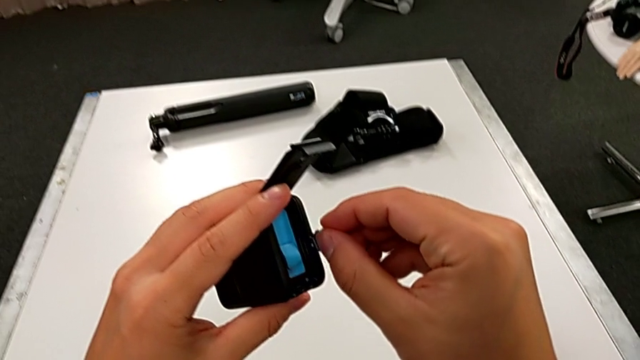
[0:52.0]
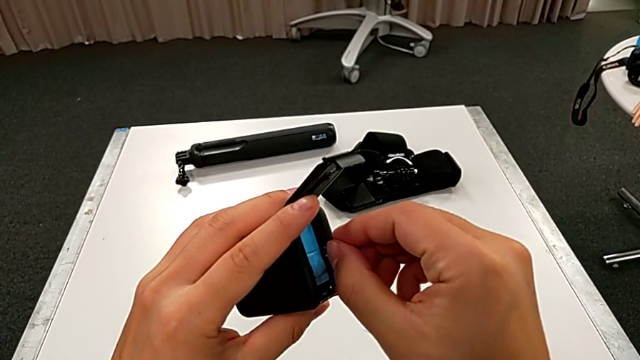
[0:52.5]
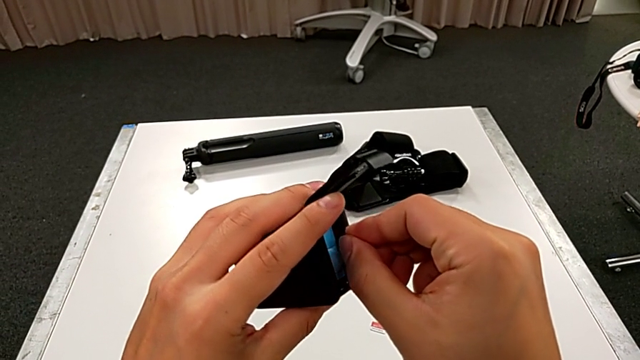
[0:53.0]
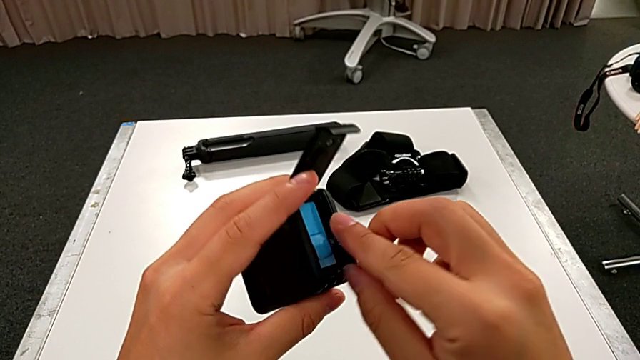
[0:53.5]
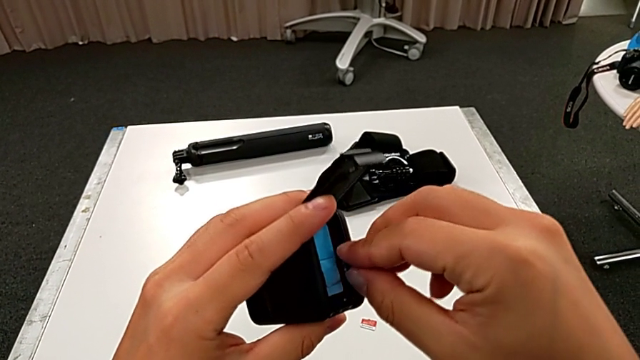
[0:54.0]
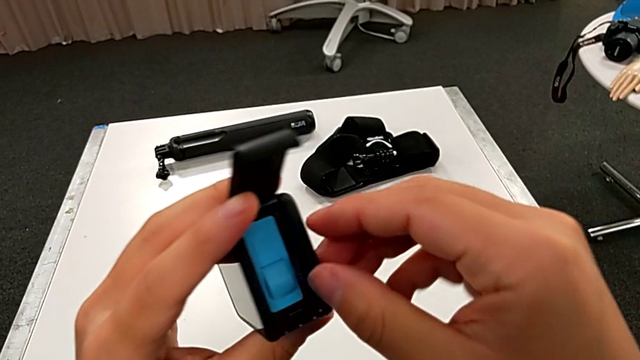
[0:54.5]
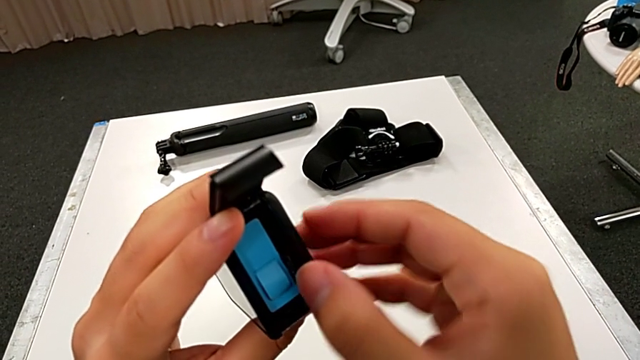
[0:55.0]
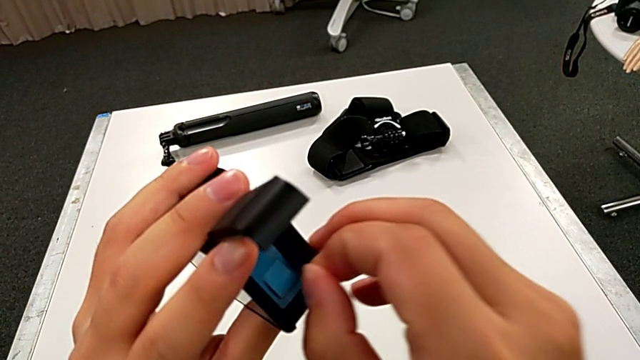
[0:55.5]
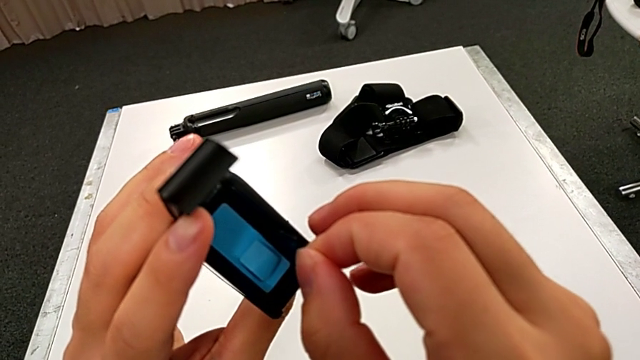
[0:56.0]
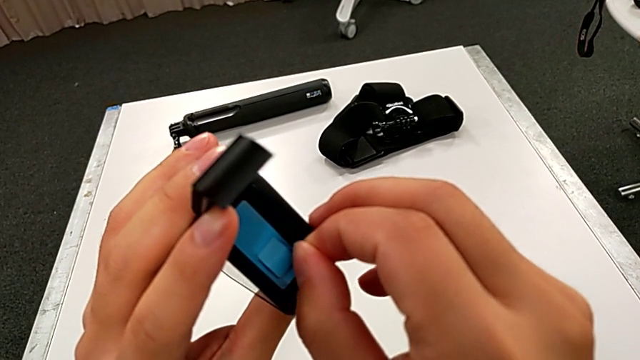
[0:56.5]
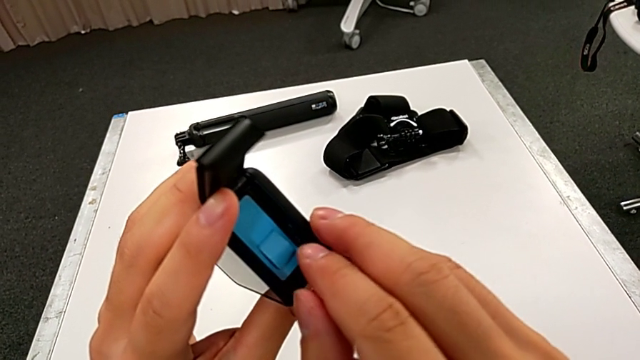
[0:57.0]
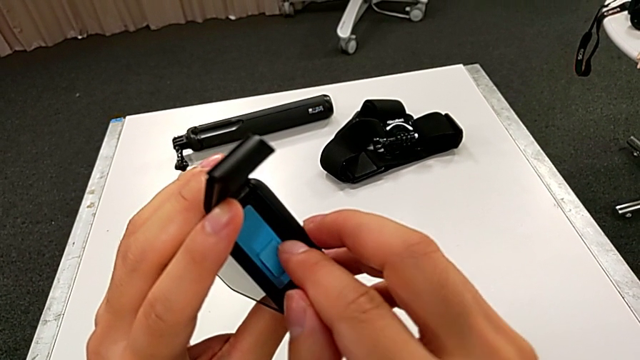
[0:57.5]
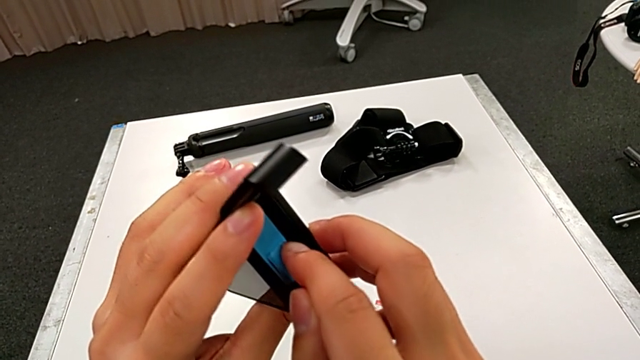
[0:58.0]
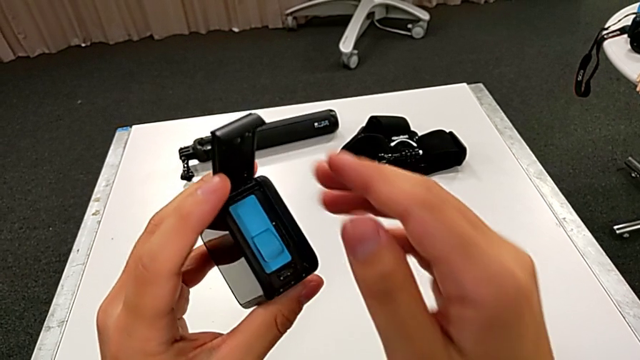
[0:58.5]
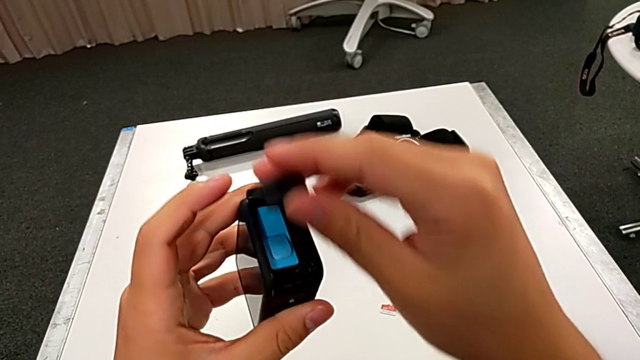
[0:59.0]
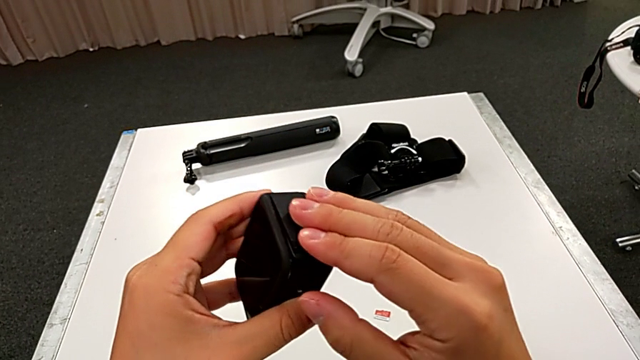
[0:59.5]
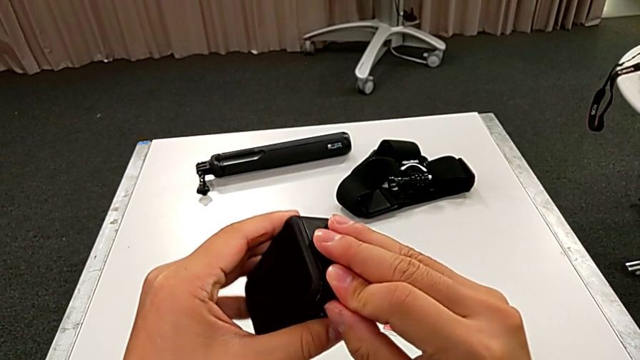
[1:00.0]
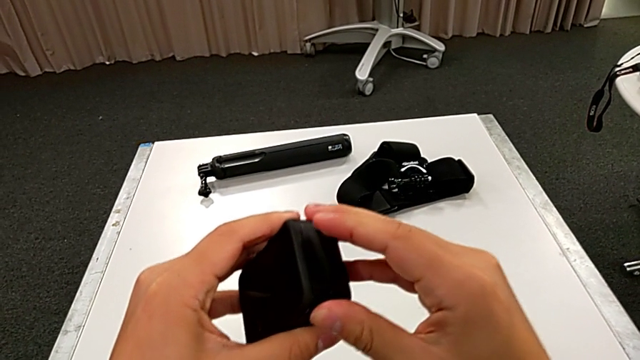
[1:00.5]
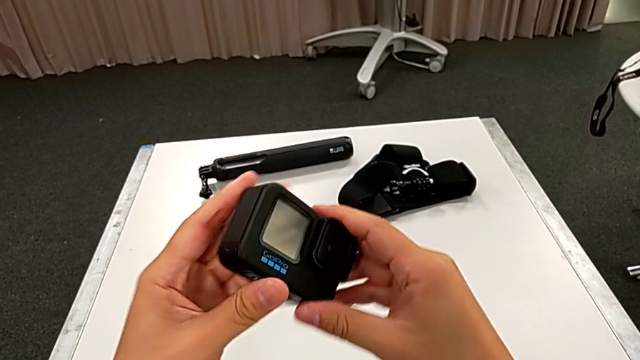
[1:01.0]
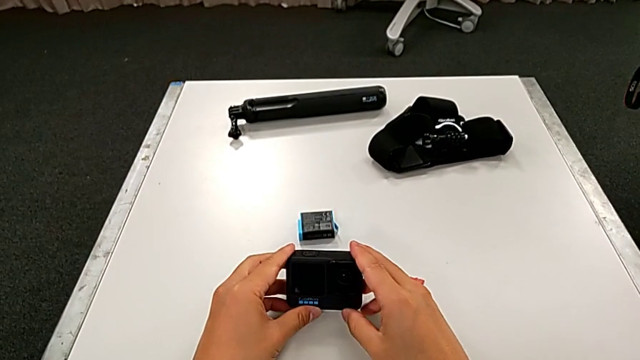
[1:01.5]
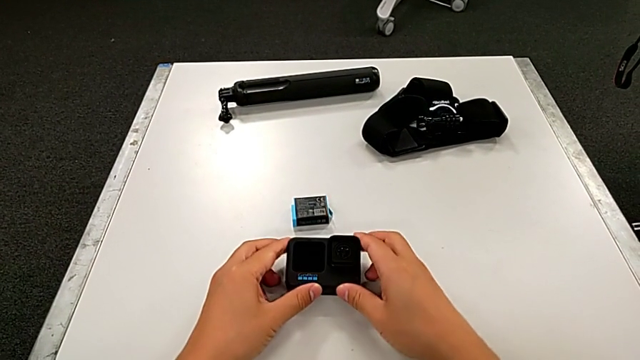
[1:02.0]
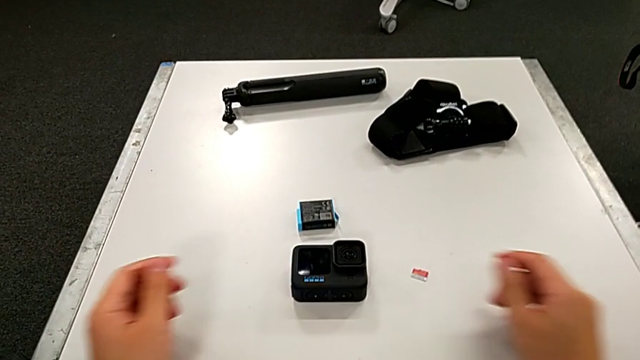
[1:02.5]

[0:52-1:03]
The camera wearer is exchanging the micro SD card. They insert the new SD card, press it twice, close the battery door and place the GoPro.

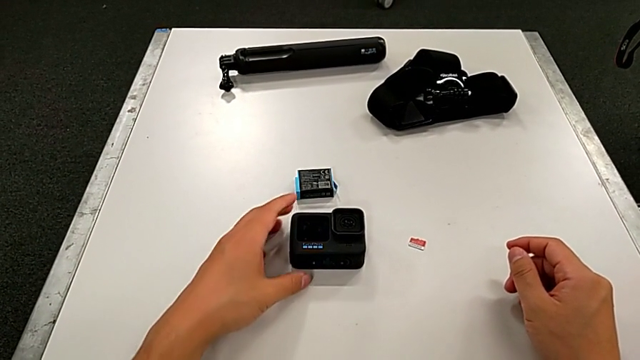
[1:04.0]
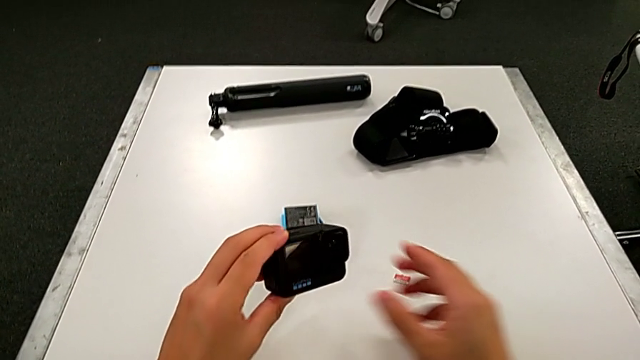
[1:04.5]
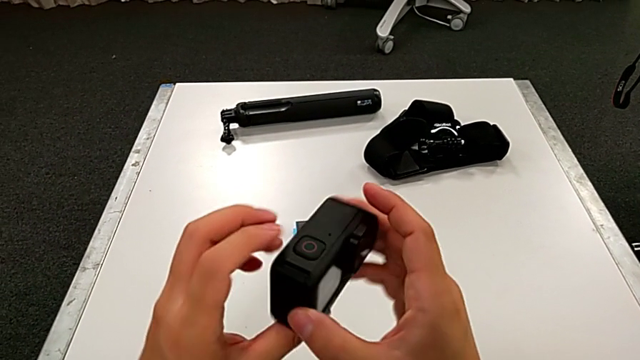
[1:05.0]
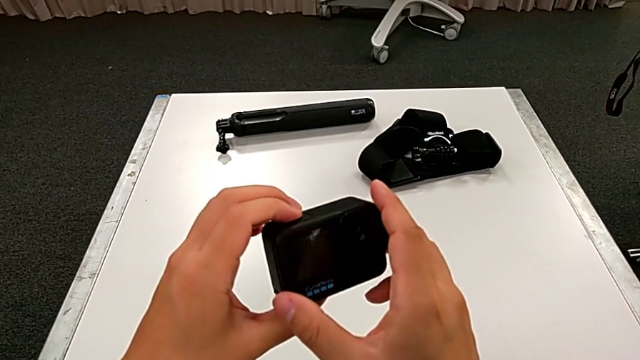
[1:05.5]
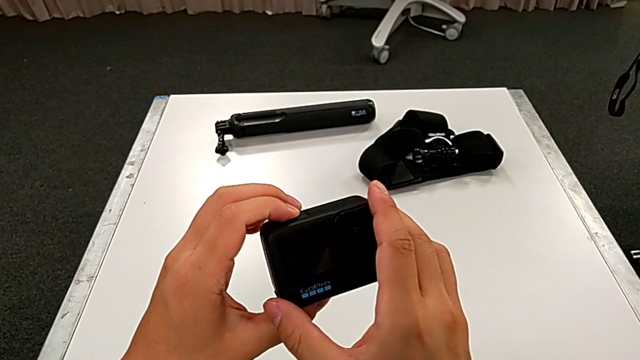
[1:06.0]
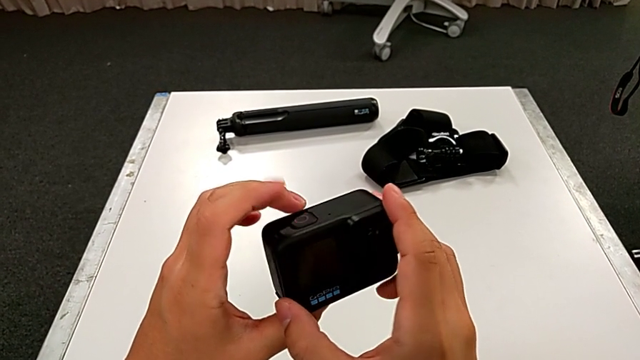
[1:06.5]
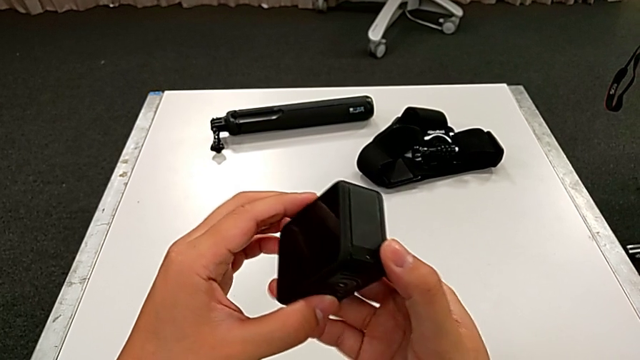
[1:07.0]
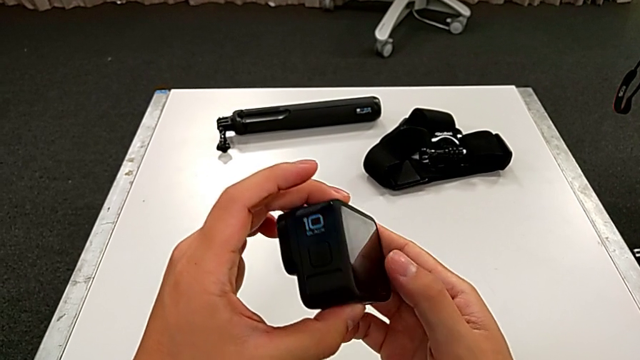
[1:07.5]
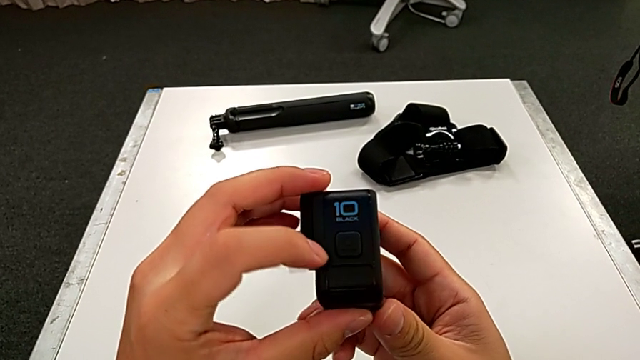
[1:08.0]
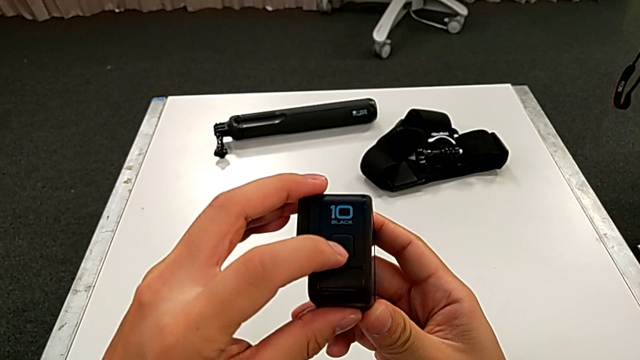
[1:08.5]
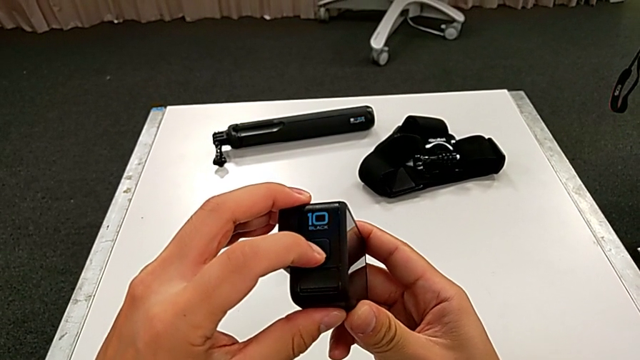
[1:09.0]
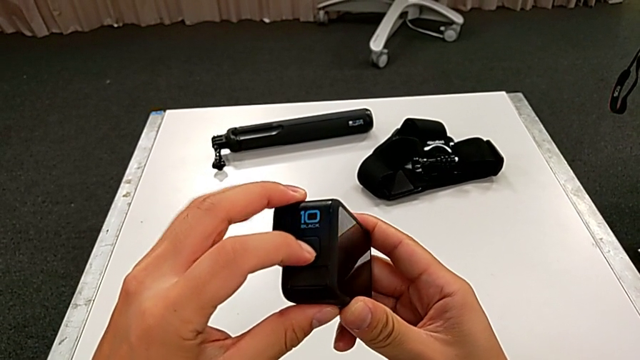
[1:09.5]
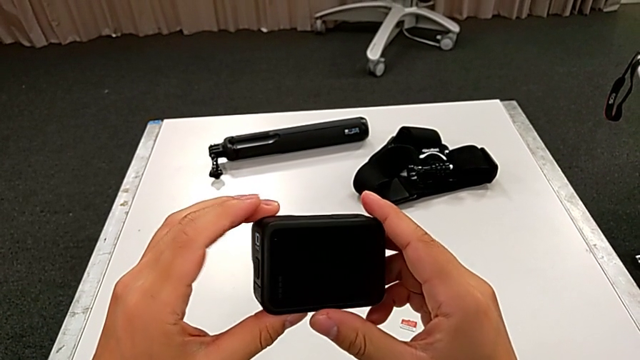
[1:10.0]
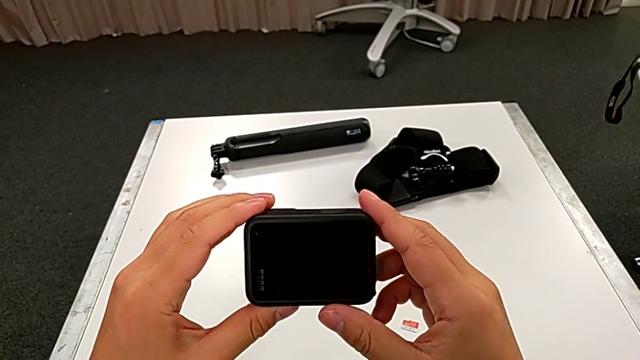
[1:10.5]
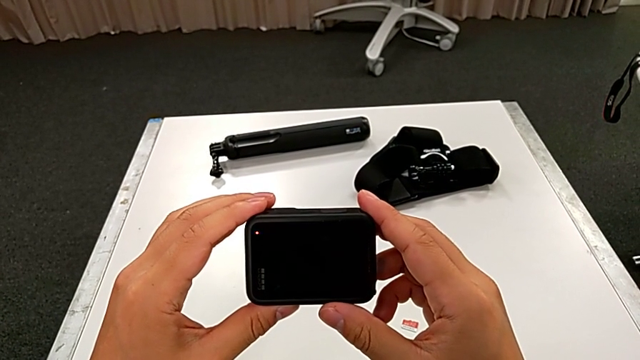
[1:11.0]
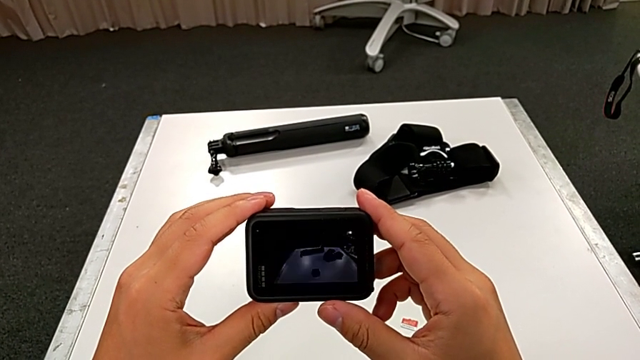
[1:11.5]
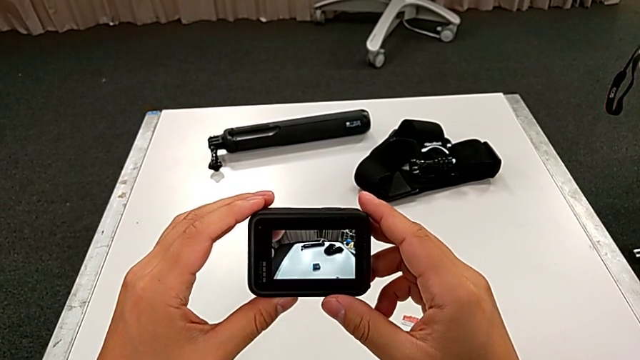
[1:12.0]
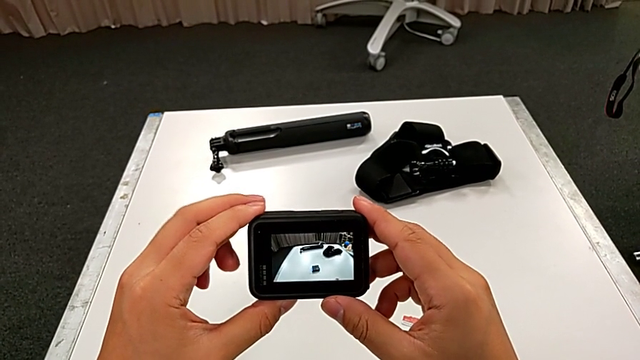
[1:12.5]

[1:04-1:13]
The camera wearer turns on the GoPro. They grab the GoPro, lift it, rotate it, press the power button and turn on the GoPro.

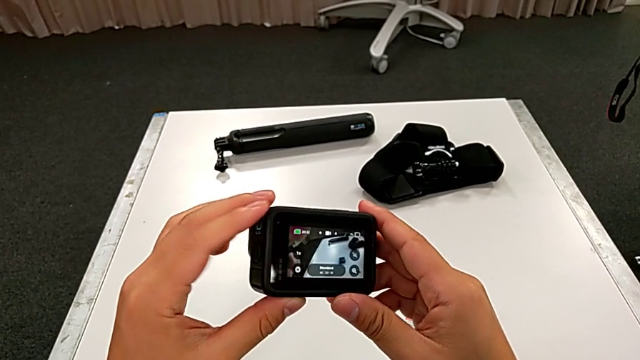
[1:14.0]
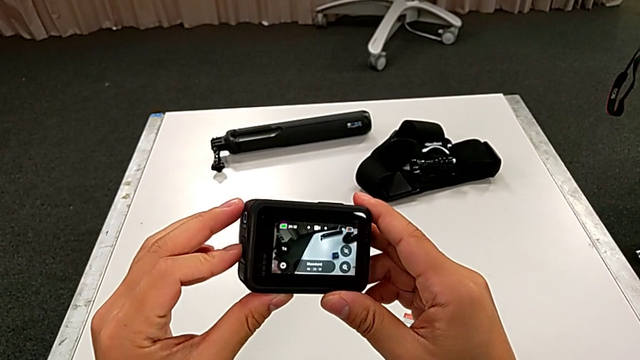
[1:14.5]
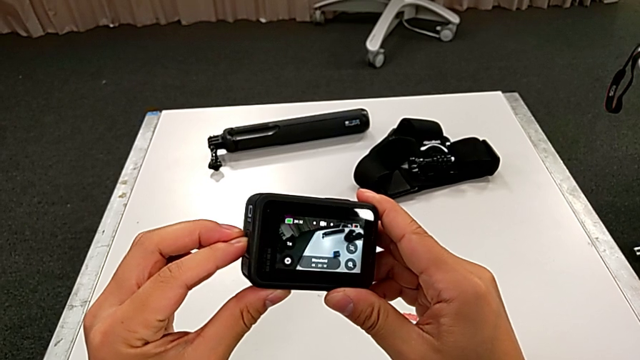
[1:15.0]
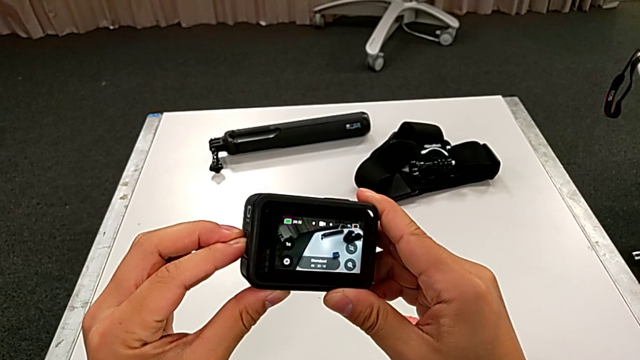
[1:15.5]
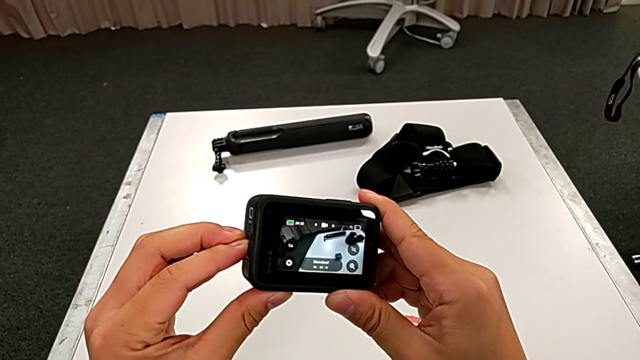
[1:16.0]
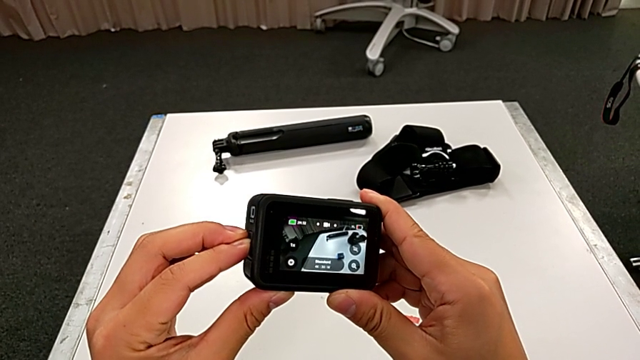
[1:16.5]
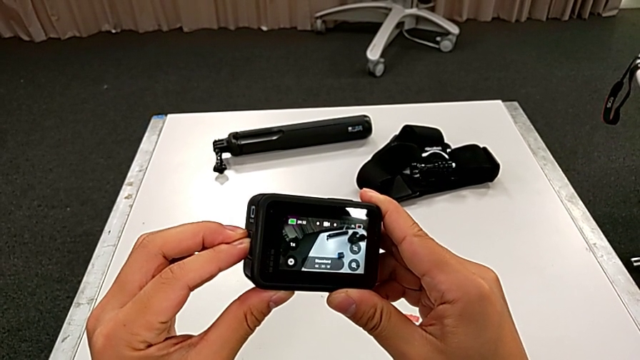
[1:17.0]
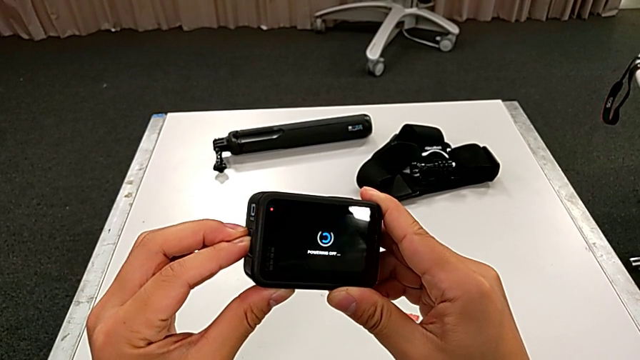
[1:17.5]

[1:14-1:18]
The camera wearer is turning off the GoPro. They press the power button.
